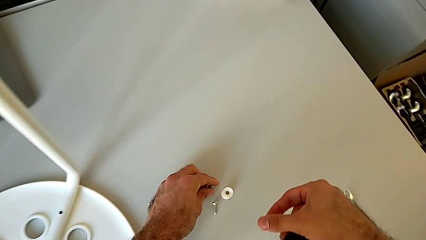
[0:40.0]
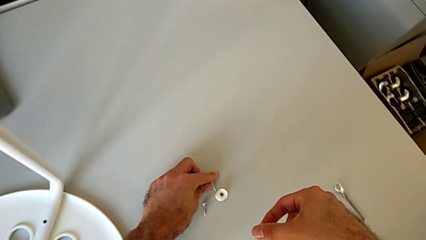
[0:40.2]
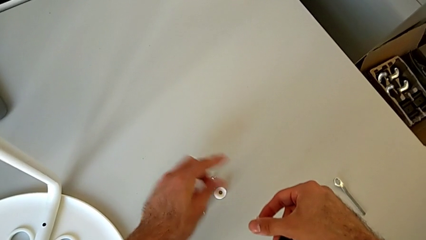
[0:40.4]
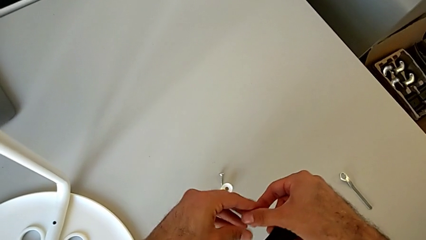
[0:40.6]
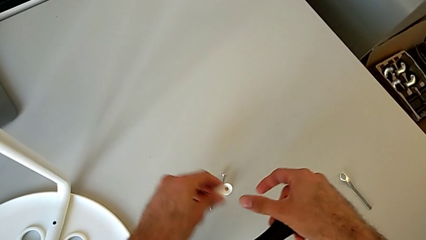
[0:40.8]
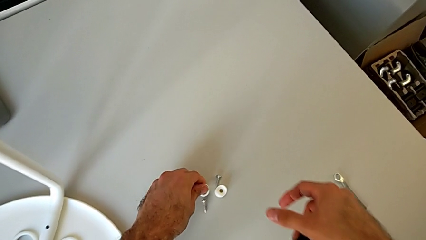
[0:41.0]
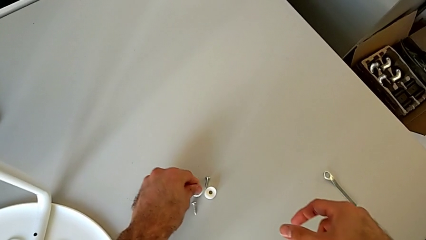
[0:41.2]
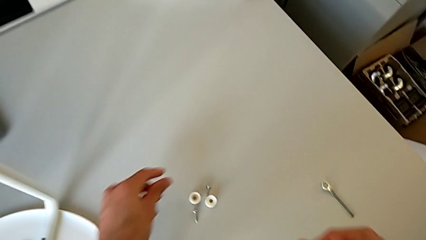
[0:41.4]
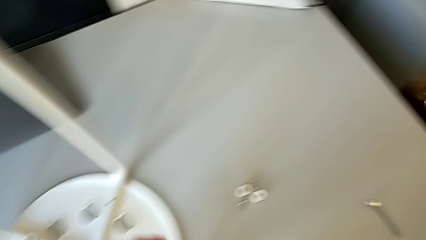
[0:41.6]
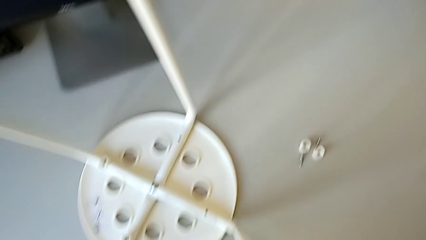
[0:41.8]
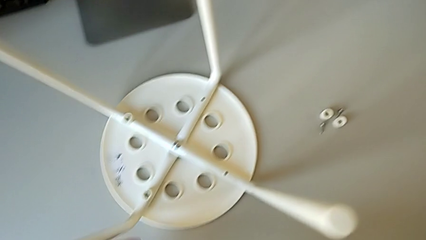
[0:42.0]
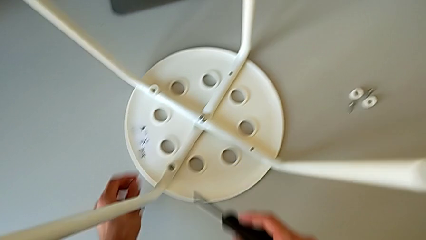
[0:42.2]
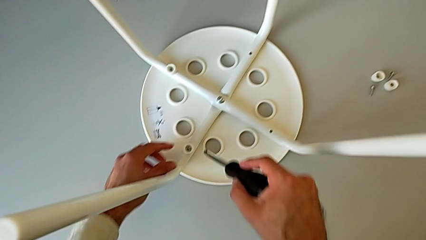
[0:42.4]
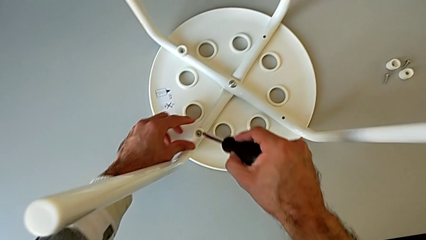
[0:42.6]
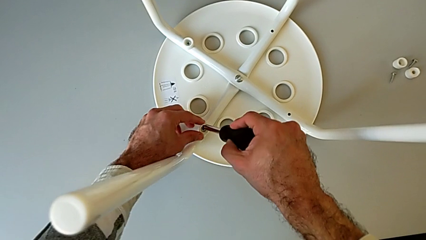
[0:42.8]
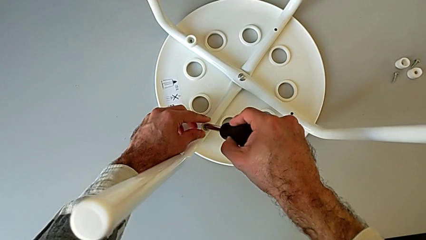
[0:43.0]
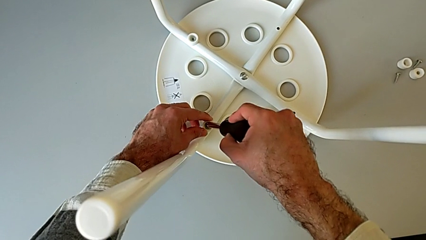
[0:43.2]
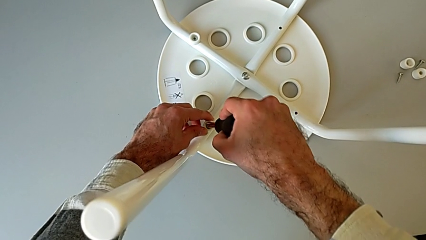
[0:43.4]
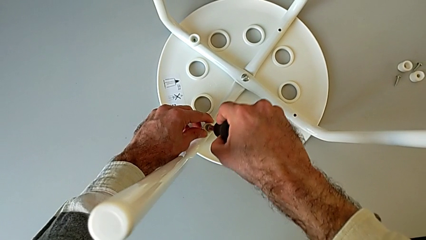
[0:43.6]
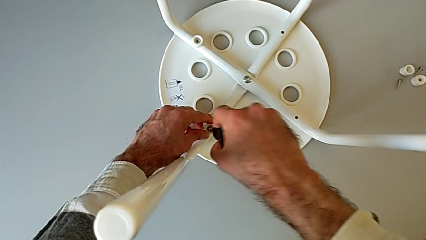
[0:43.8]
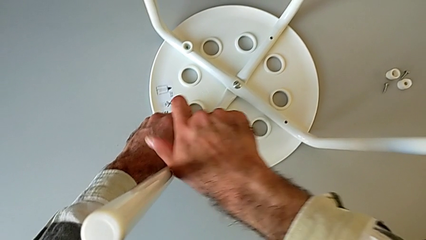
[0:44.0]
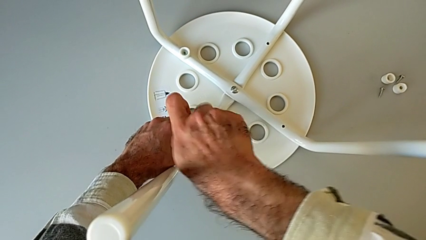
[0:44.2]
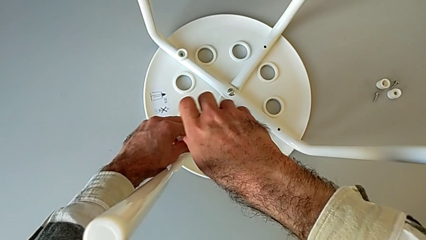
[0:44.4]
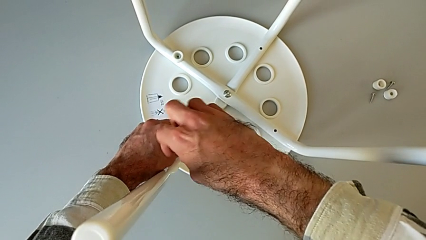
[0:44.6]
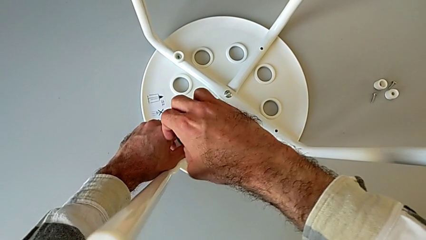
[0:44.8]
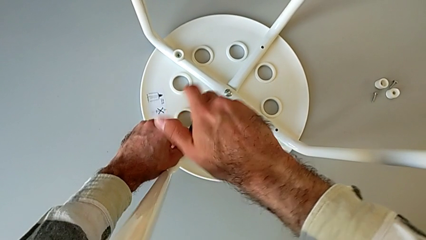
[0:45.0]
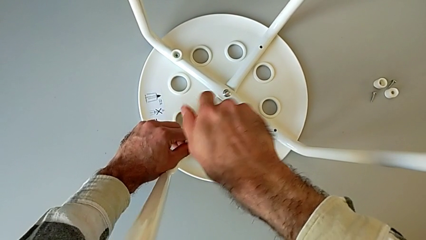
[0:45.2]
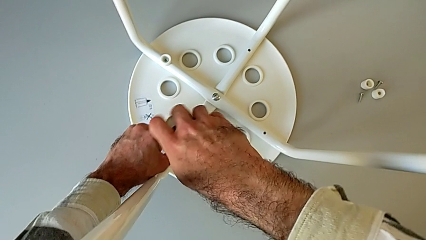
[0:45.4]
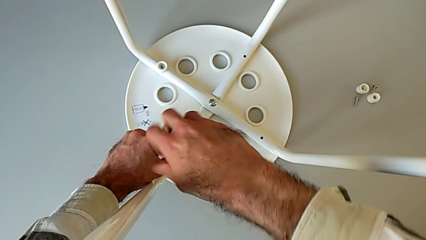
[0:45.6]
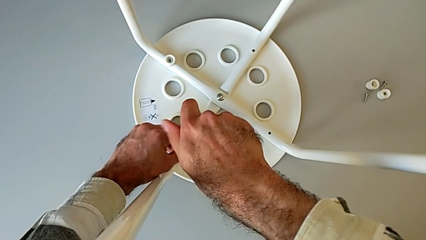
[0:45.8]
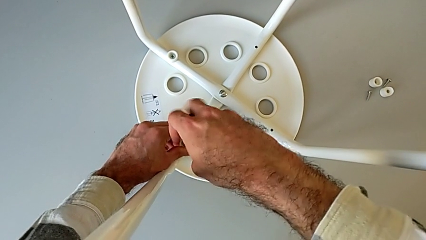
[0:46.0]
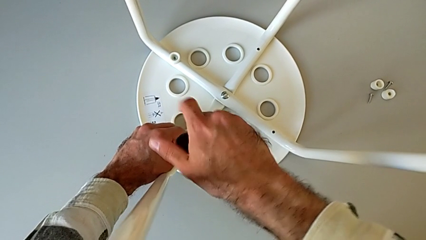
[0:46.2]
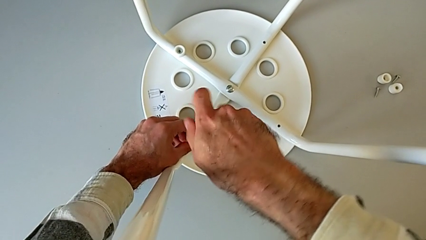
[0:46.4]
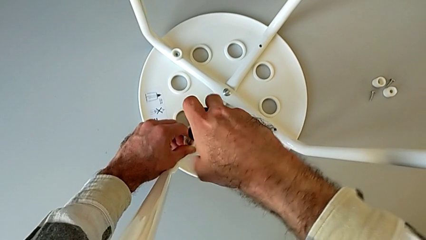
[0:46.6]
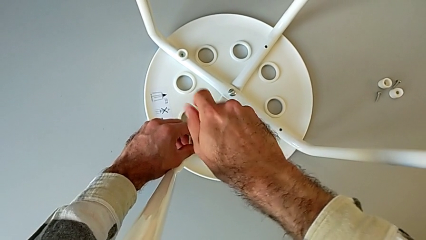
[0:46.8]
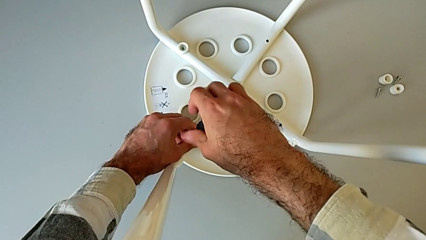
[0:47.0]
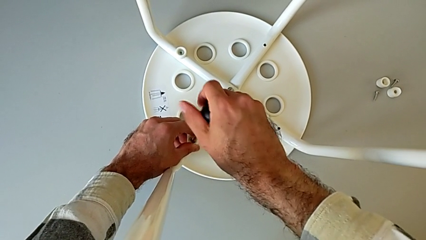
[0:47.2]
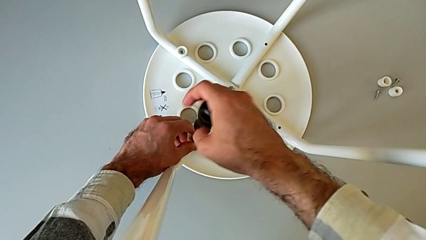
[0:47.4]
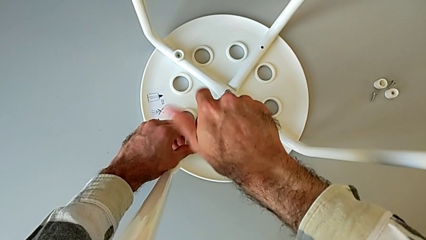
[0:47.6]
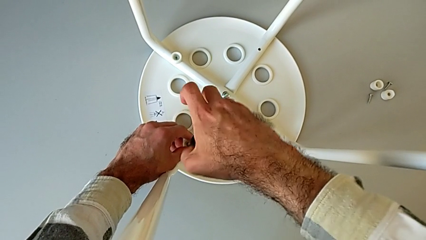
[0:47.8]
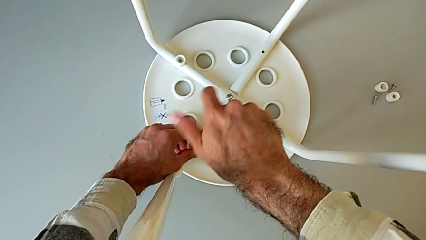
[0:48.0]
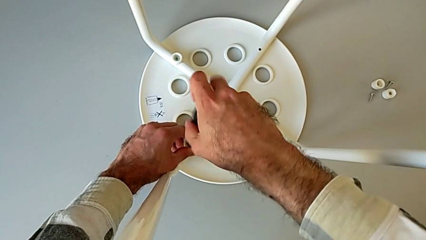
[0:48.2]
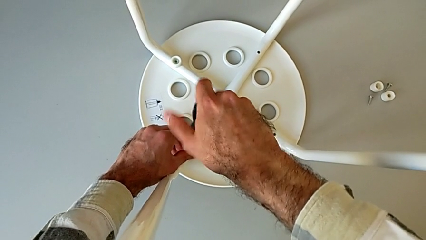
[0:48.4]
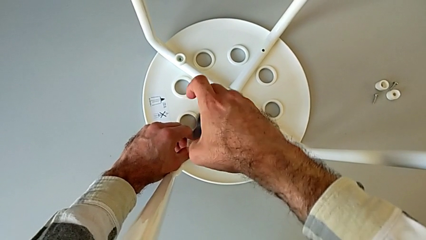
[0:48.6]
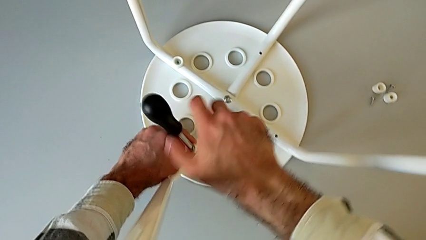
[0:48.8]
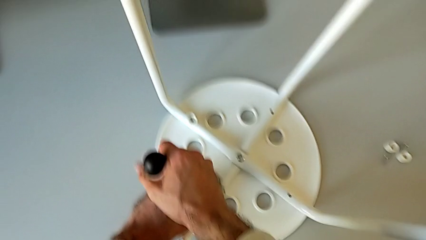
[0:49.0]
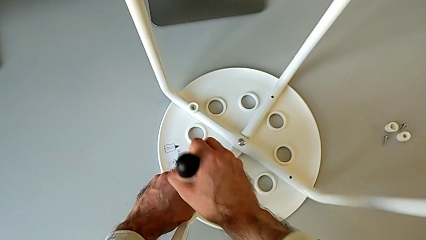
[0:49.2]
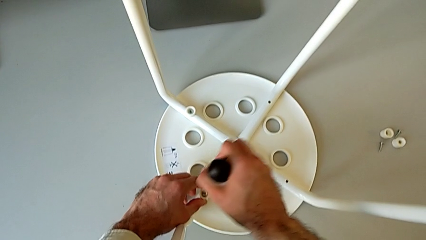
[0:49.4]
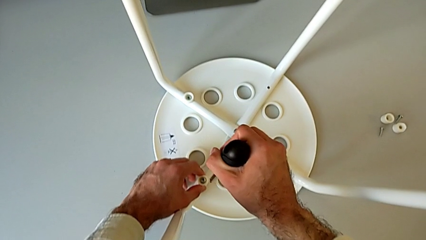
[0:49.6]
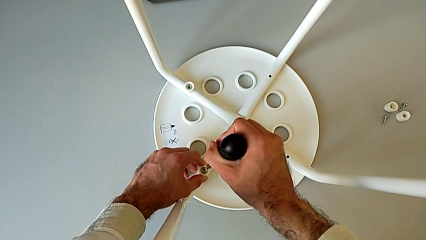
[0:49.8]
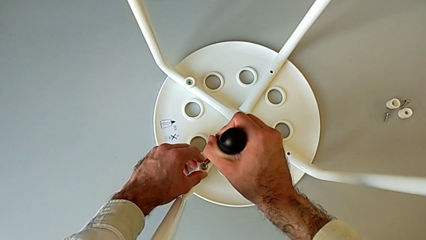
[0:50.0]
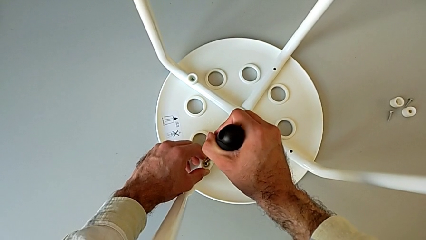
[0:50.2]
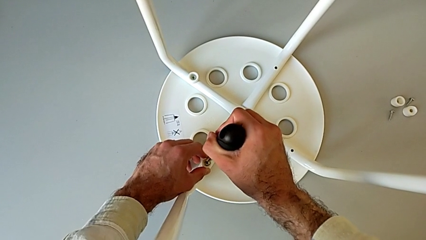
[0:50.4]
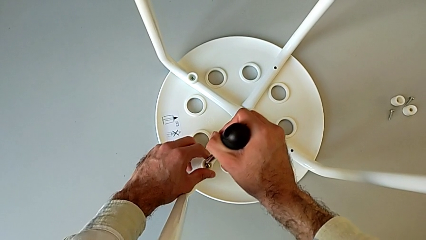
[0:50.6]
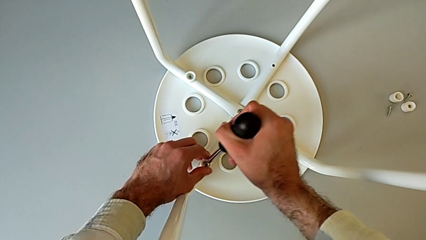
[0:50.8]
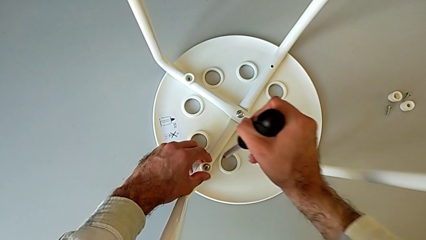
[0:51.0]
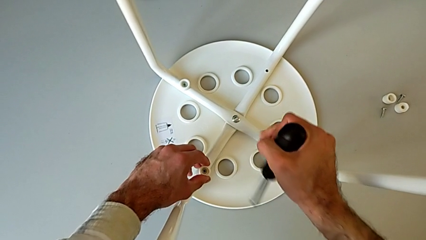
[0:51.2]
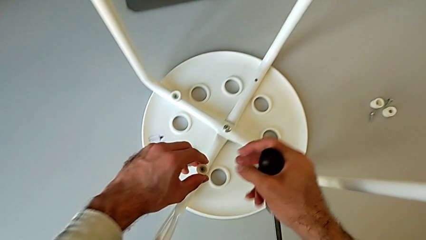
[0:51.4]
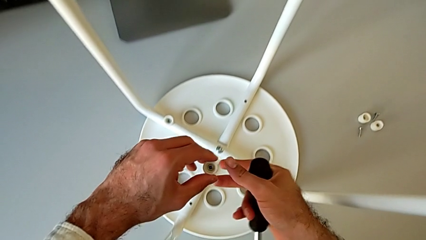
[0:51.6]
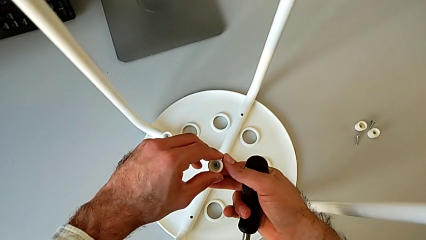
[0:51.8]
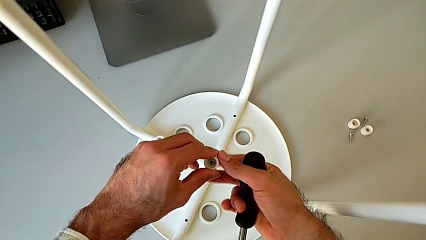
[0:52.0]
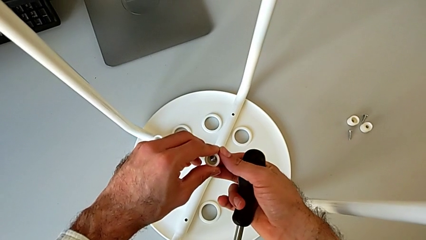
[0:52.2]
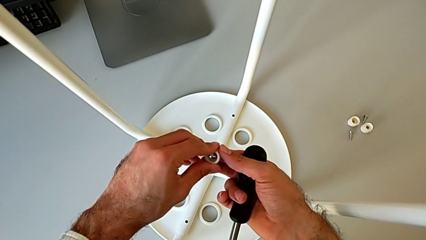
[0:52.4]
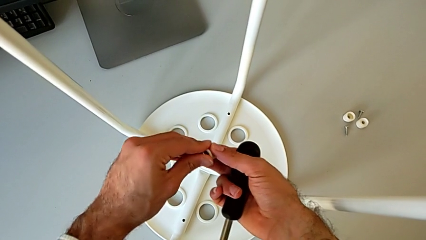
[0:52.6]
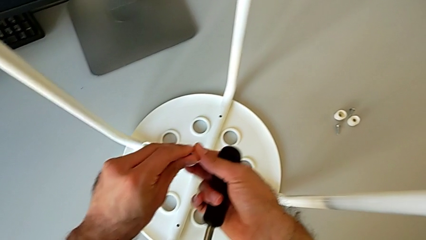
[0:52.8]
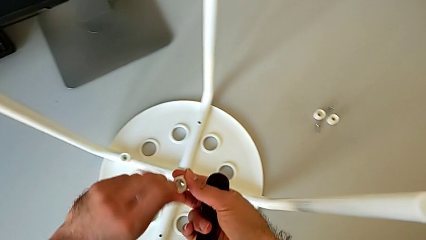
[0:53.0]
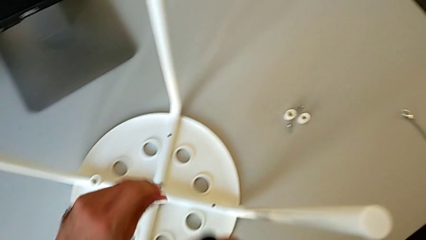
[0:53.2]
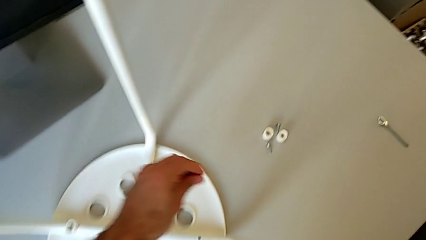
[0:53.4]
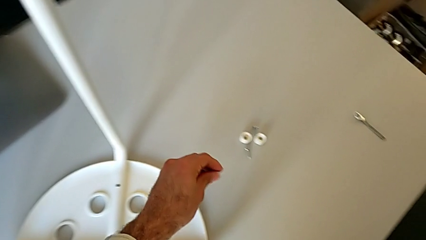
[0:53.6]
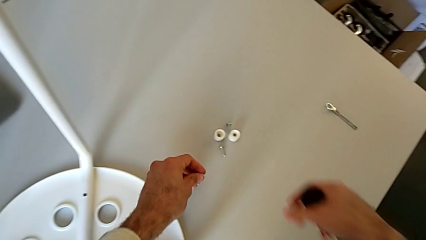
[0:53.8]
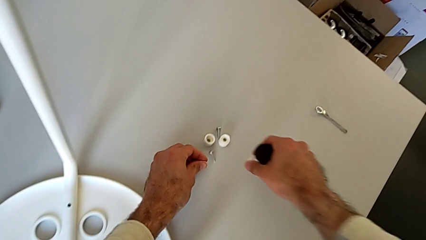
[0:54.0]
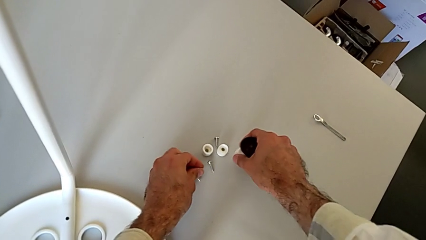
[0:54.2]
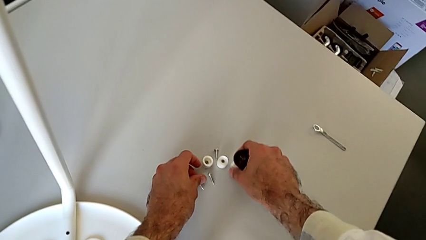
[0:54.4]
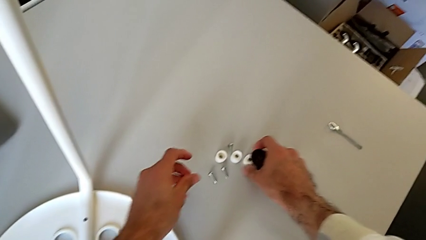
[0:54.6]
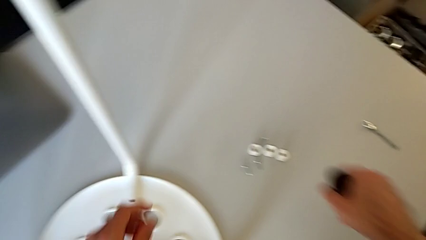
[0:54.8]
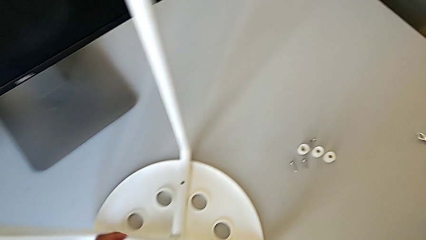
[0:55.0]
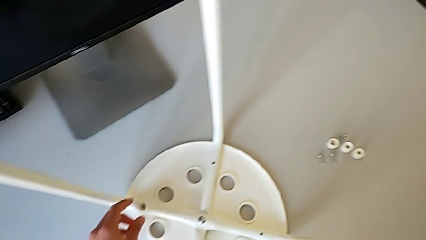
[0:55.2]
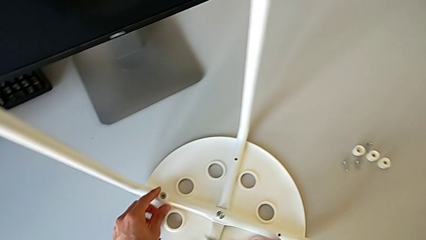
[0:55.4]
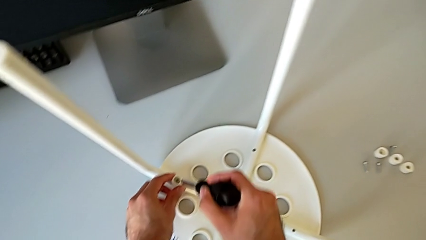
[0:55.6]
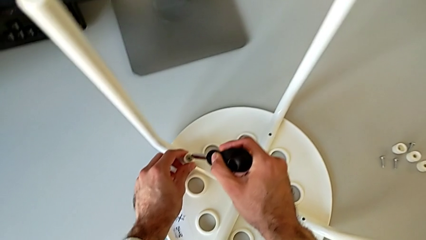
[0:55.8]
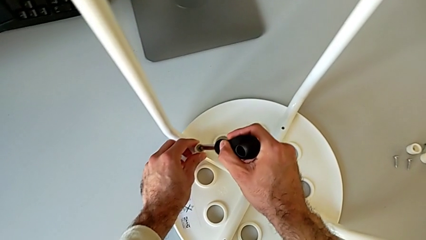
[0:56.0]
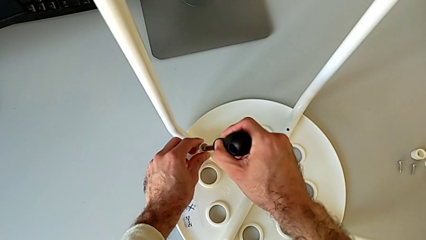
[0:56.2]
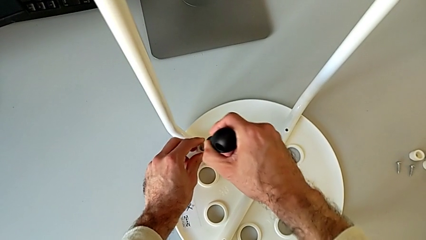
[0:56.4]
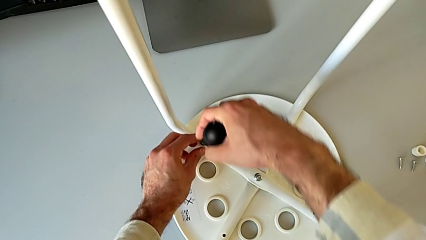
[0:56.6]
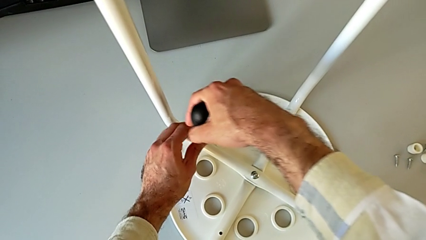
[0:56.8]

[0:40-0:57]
The camera wearer is disassembling the screws on the chair legs. They place the second screw, insert the third screw, unscrew it, disassemble the third washer, disassemble the third screw, place it and insert the fourth screw.
